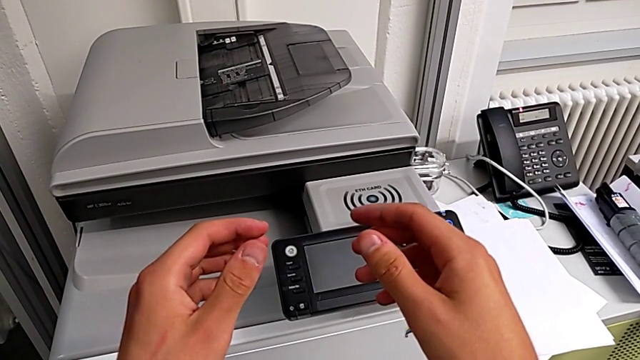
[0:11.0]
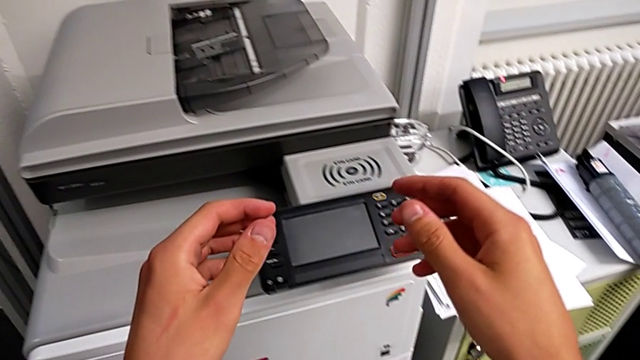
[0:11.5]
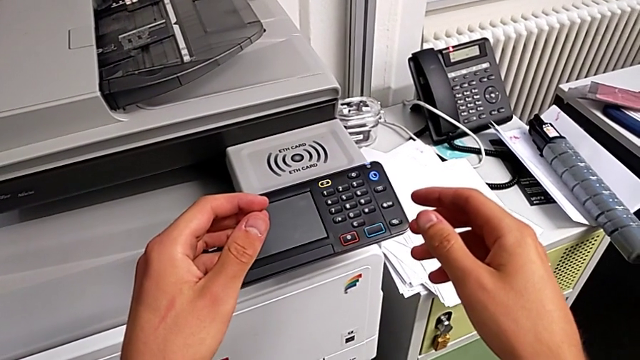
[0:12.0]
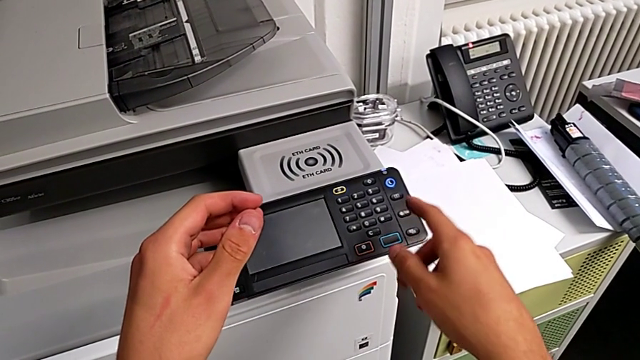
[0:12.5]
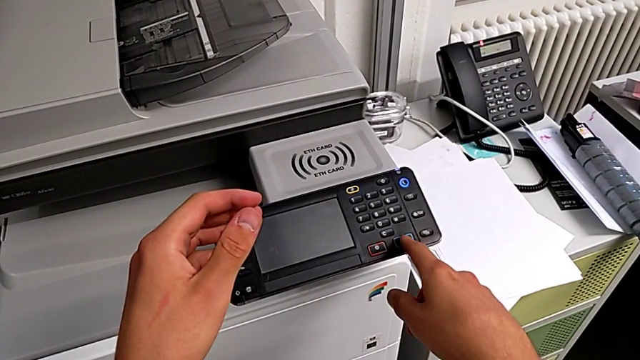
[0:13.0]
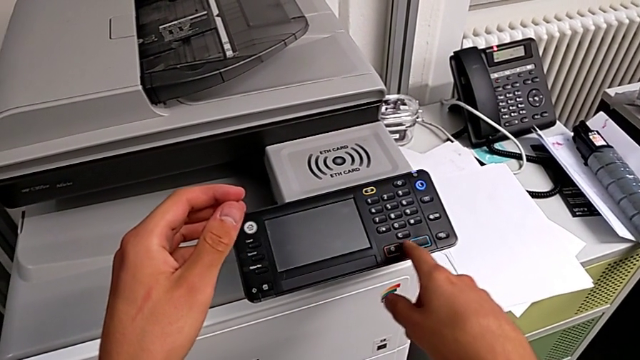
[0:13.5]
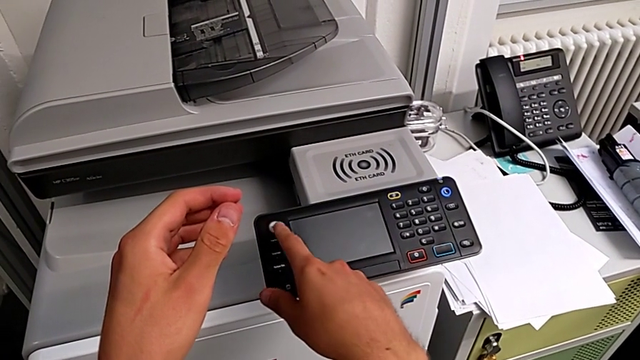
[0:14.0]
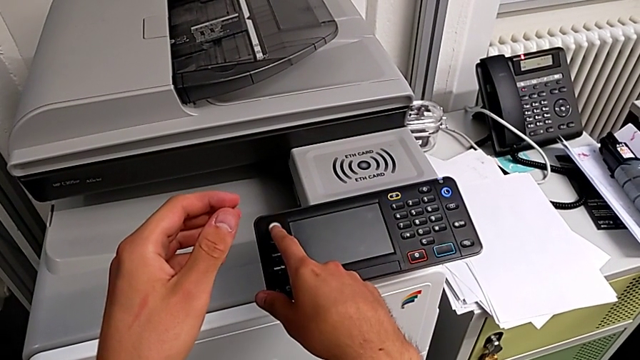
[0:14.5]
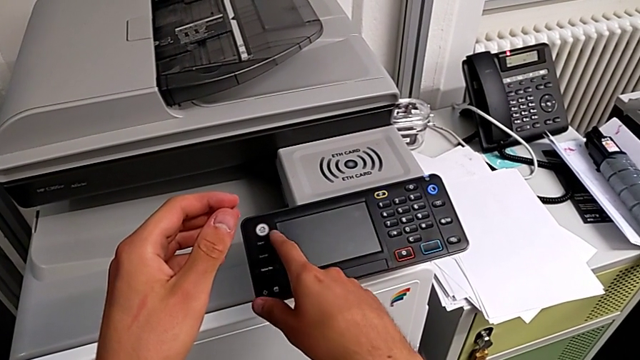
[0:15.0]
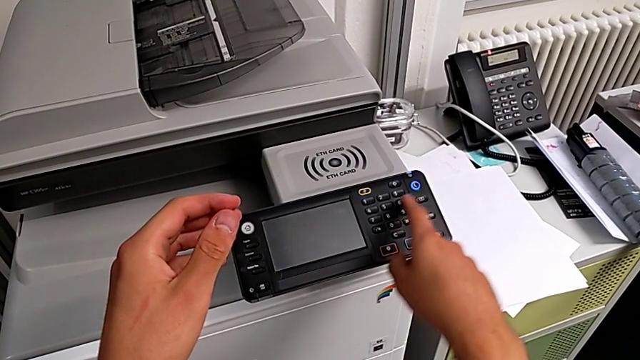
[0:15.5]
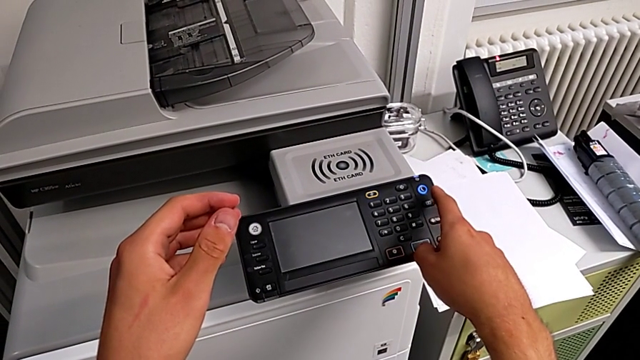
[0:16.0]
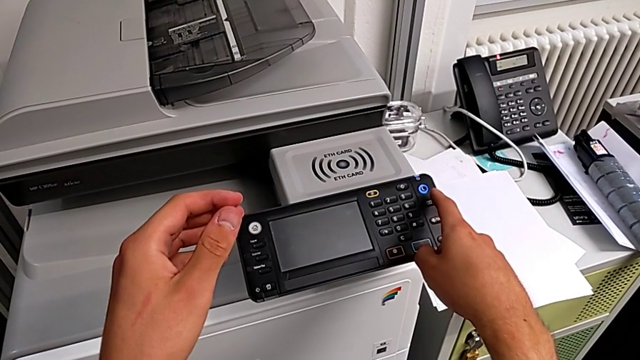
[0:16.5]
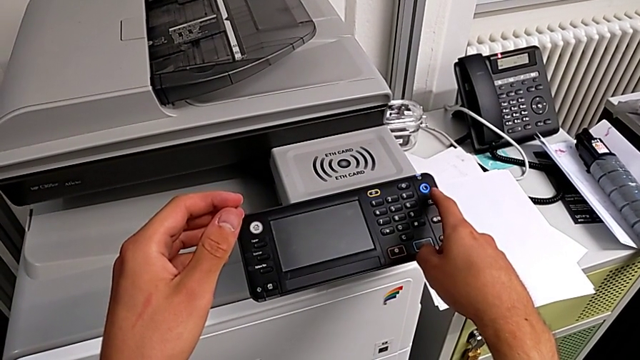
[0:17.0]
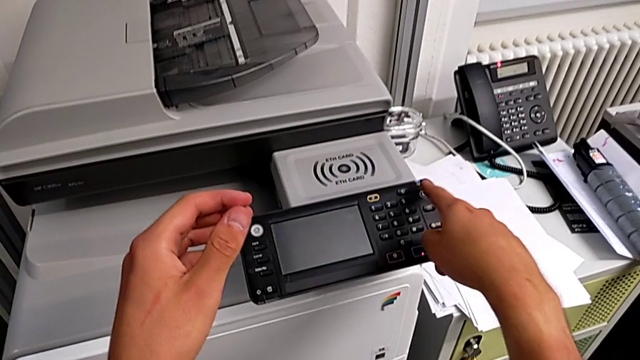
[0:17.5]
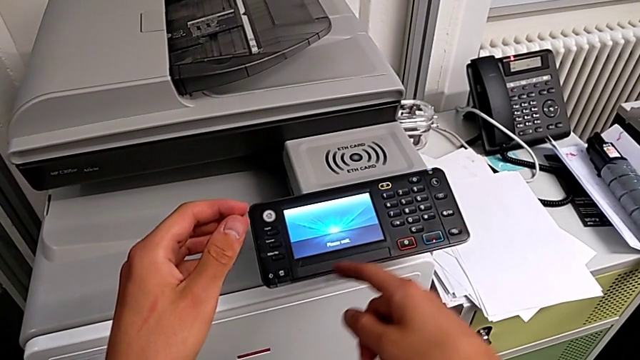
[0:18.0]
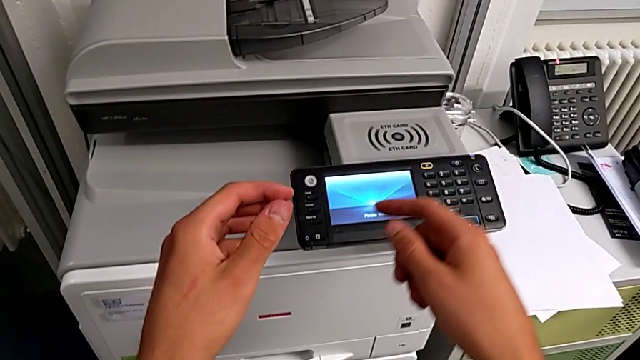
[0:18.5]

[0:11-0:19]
The camera wearer turns on the printer. They wrongly touch the wrong button and the home button, and press the purple button.

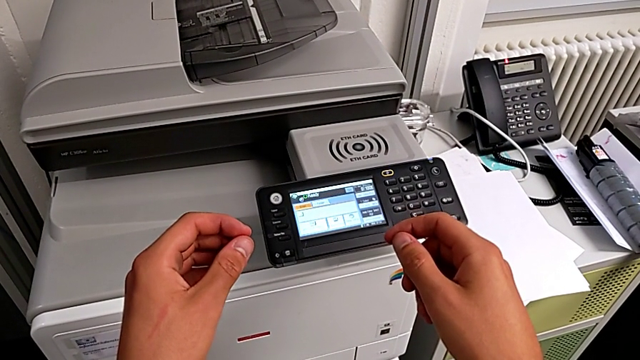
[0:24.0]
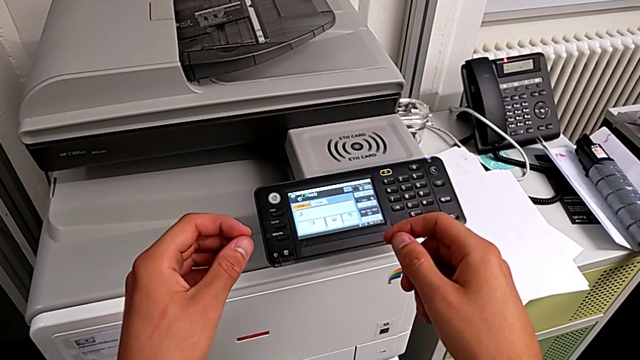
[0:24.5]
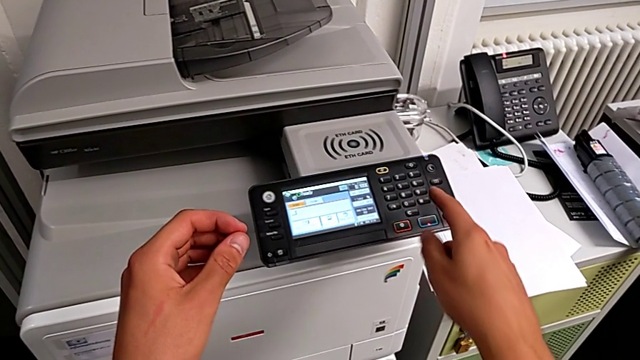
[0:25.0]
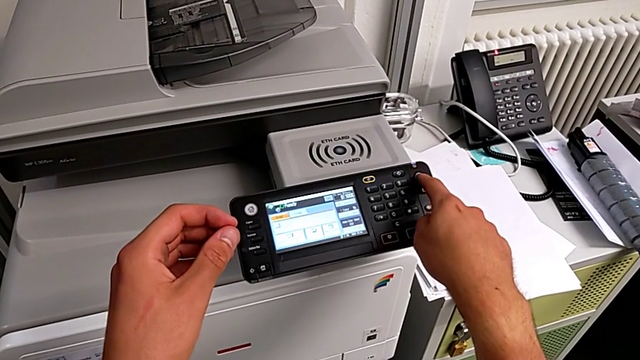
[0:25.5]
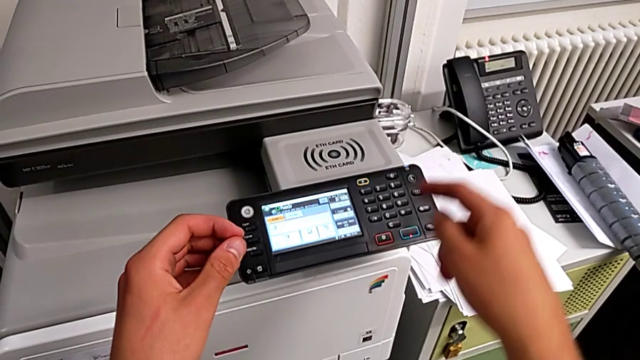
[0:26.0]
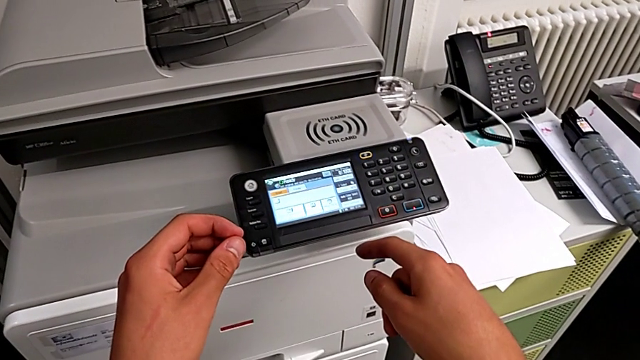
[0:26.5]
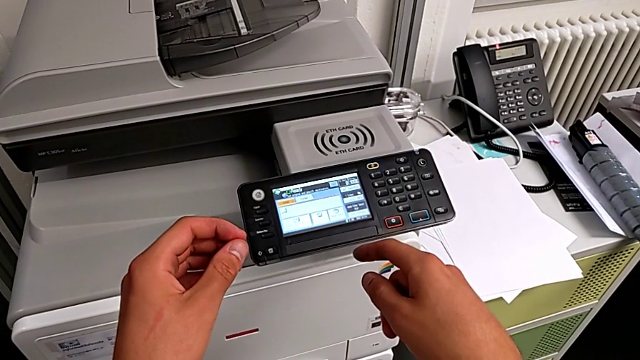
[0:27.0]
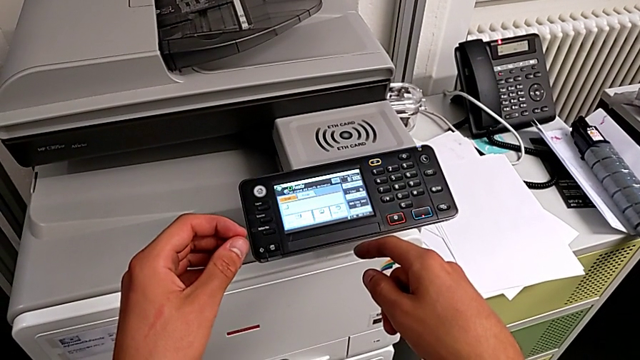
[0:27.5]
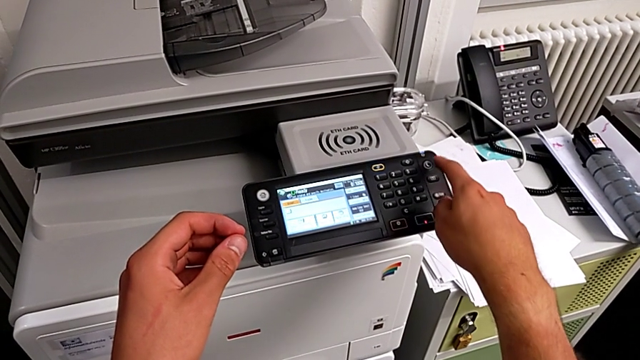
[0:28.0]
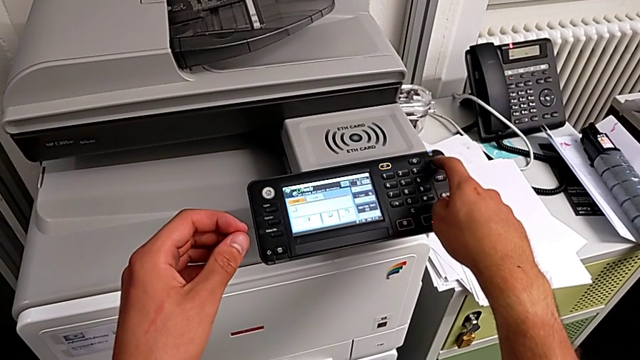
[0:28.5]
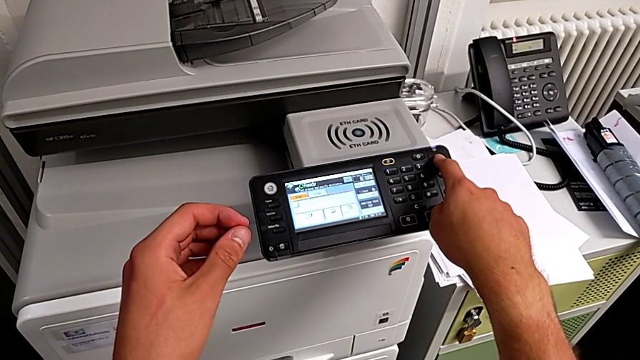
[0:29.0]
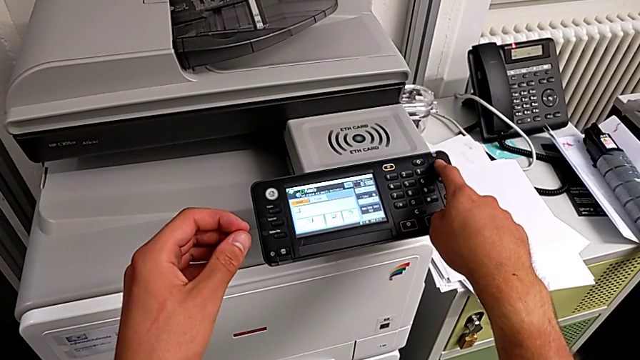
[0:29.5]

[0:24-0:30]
The camera wearer turns off the printer. They press the button twice, the second time wrongly.

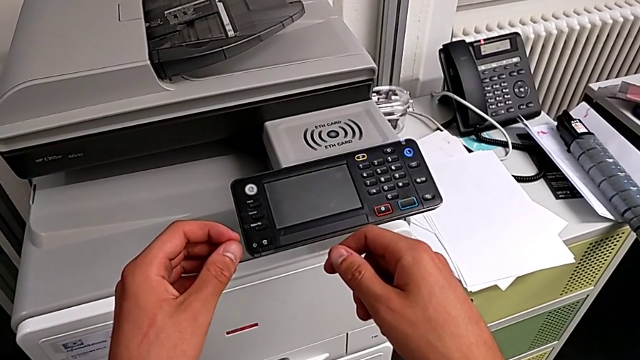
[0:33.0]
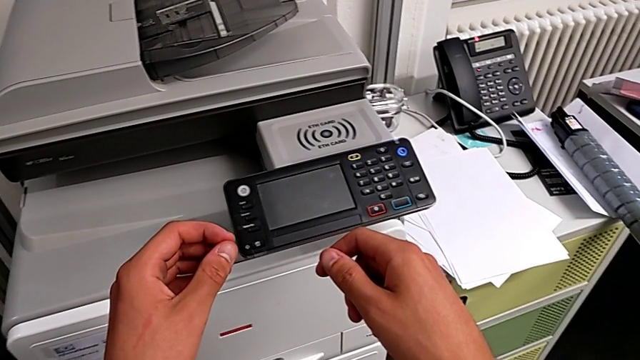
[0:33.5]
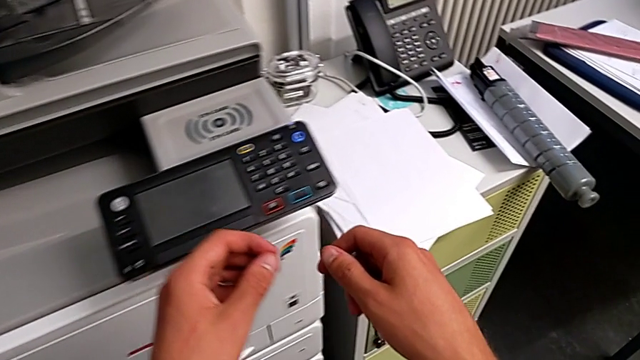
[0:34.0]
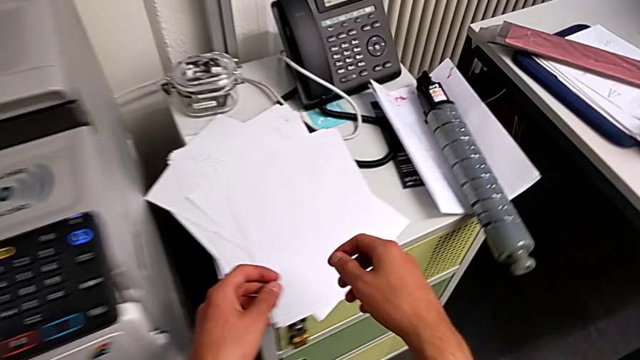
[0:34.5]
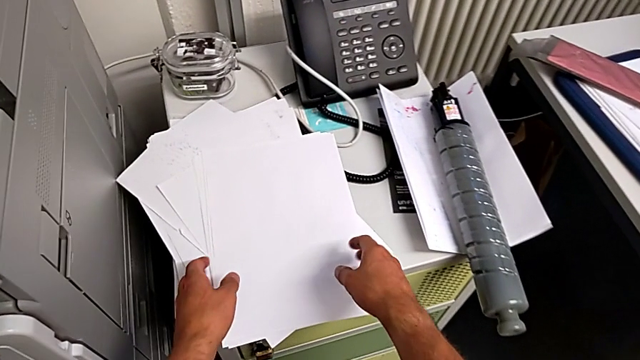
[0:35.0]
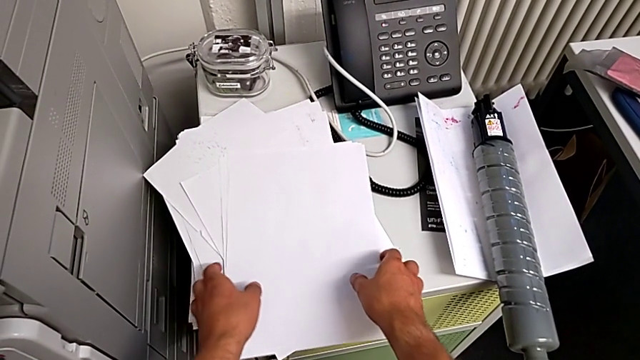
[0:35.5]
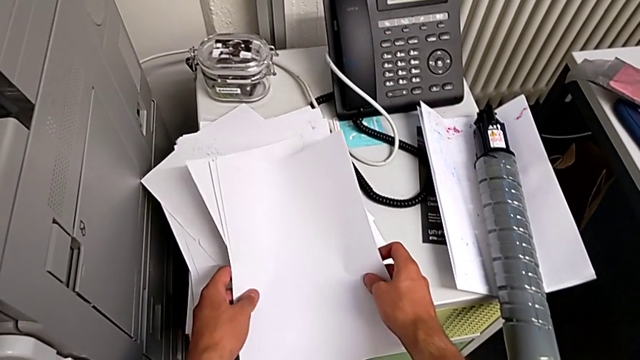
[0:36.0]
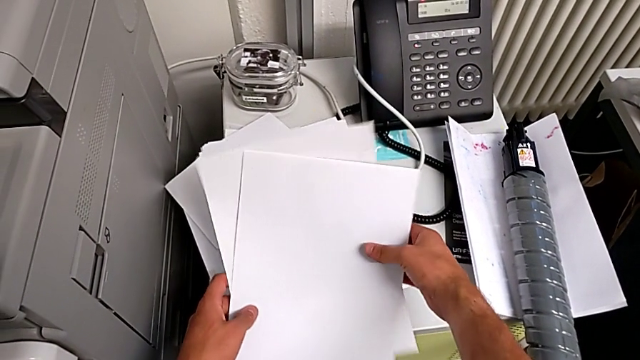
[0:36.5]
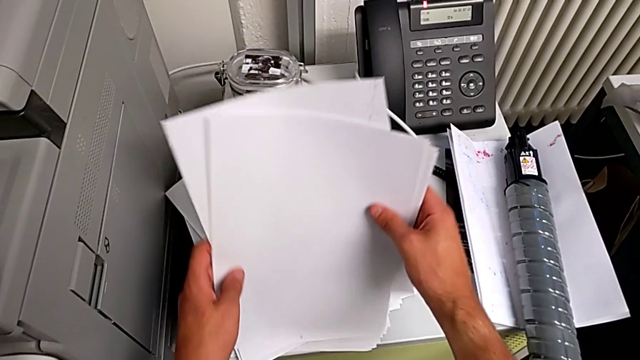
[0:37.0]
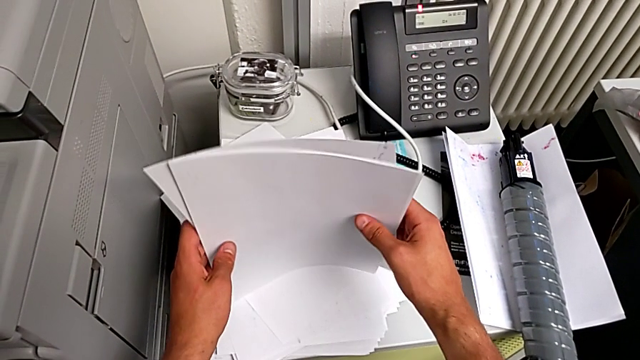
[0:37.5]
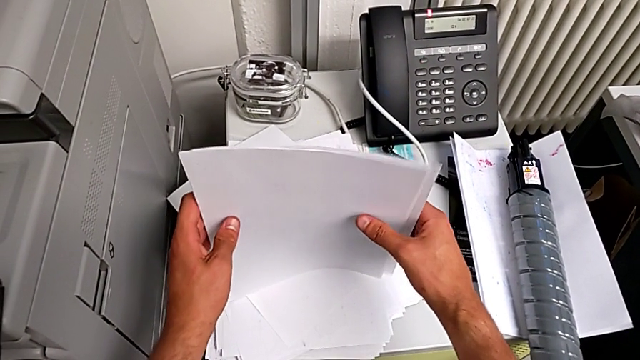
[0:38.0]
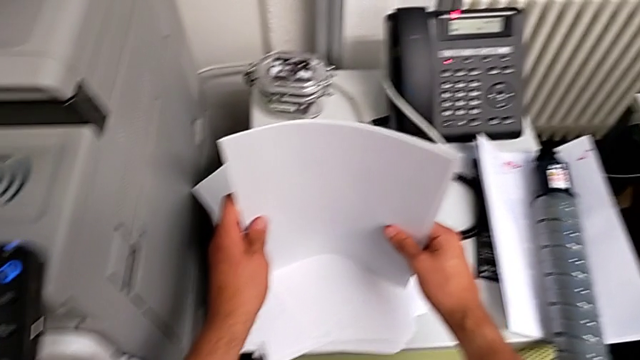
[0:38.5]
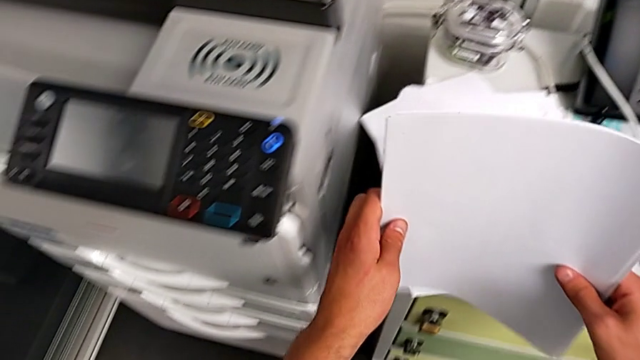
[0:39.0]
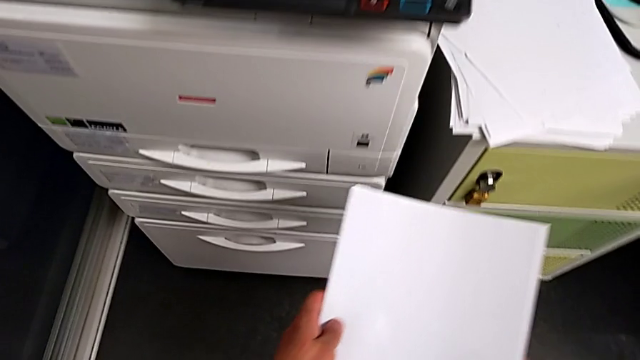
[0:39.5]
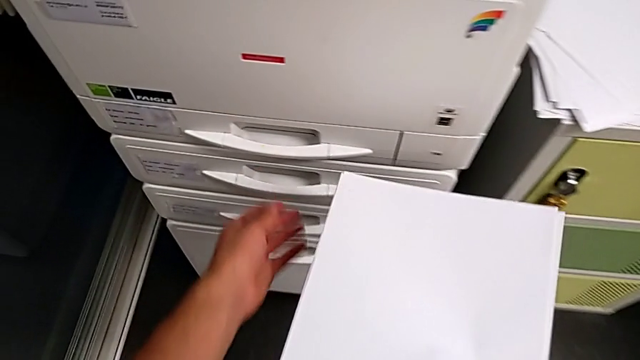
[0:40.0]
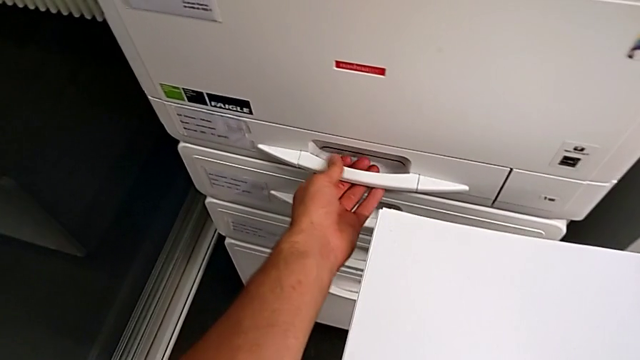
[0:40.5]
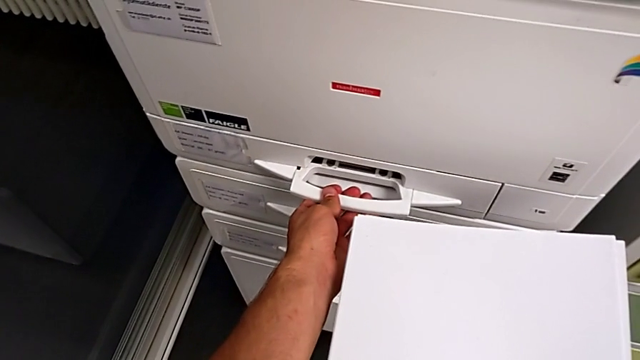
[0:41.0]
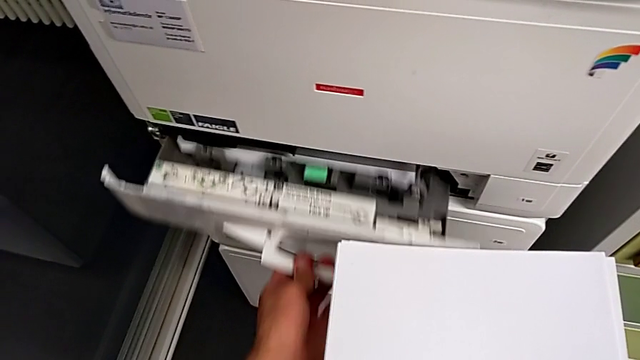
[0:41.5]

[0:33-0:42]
The camera wearer is loading a stack of paper into the paper tray. They approach the paper stack, grab it, lift it and align it. They approach the paper tray, grab it and open it.
